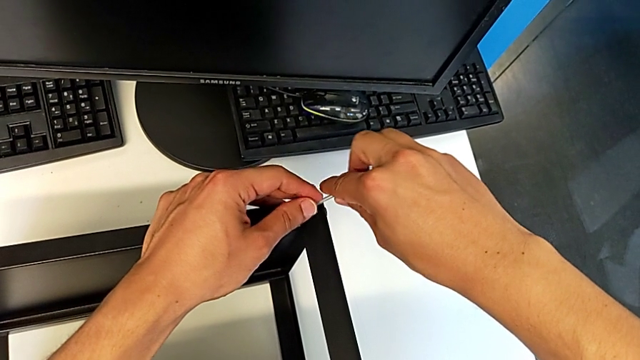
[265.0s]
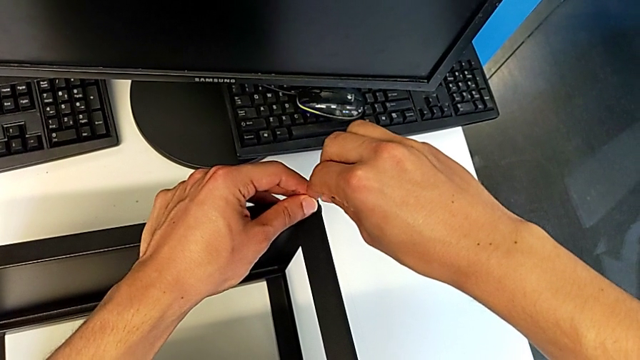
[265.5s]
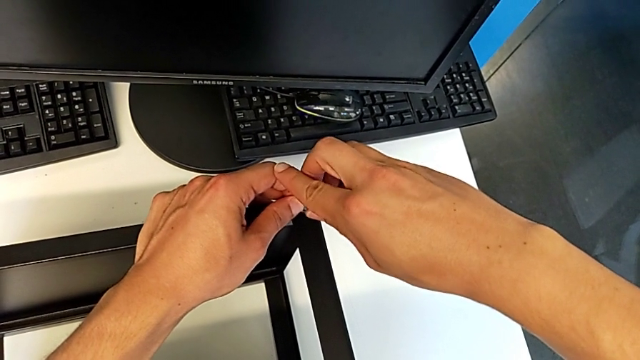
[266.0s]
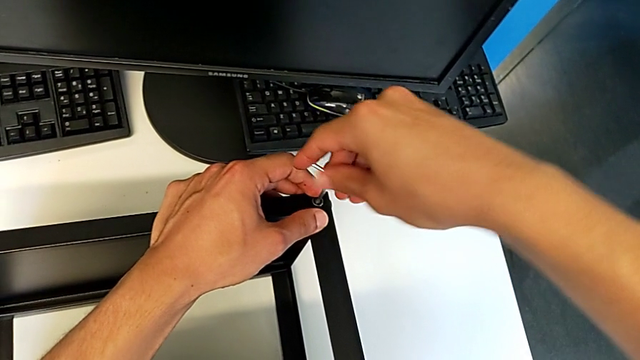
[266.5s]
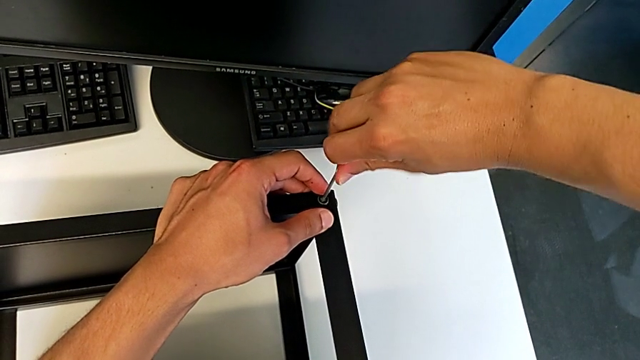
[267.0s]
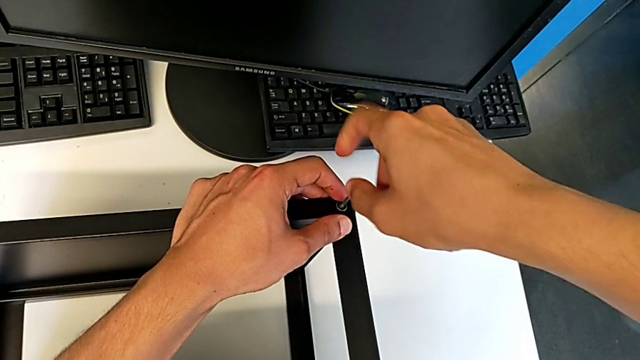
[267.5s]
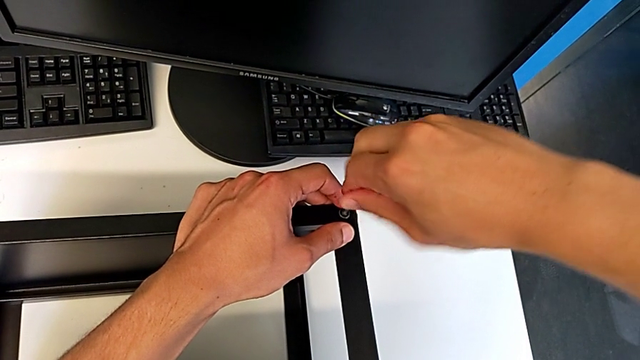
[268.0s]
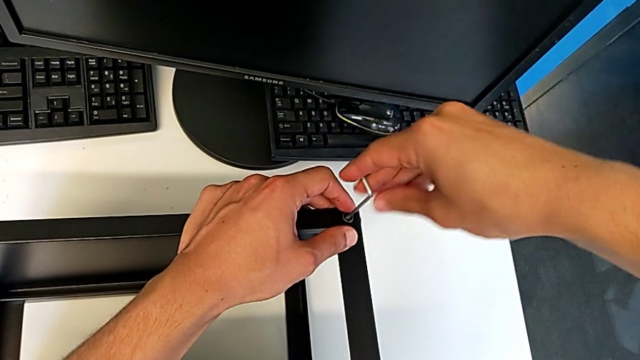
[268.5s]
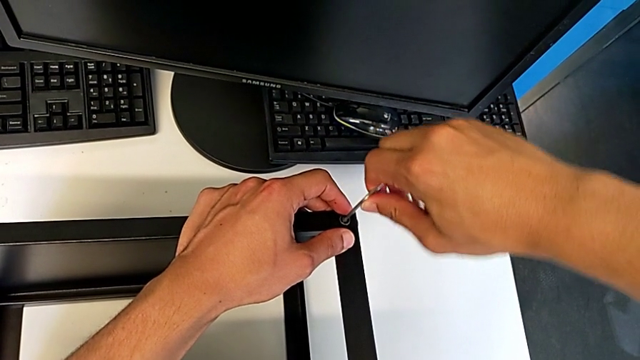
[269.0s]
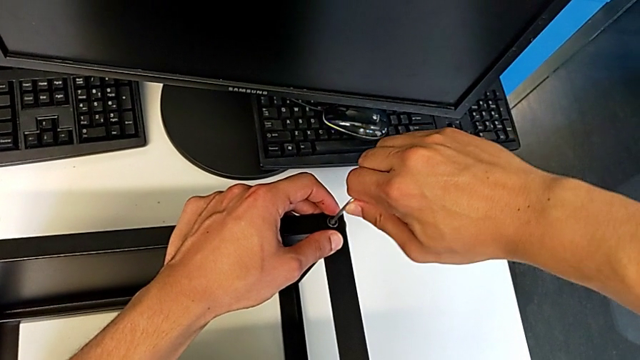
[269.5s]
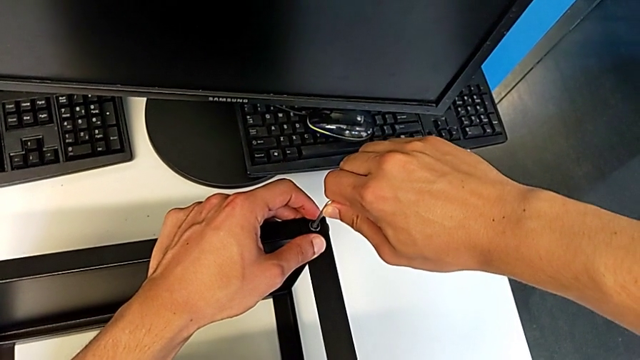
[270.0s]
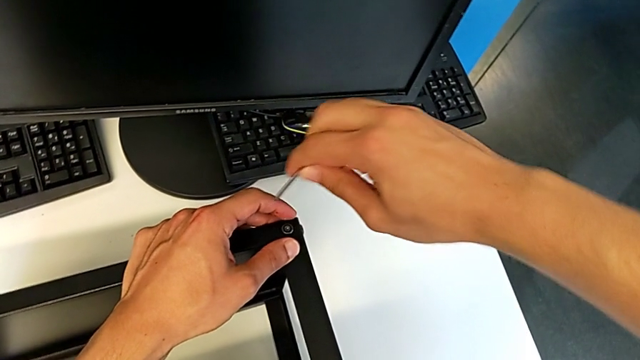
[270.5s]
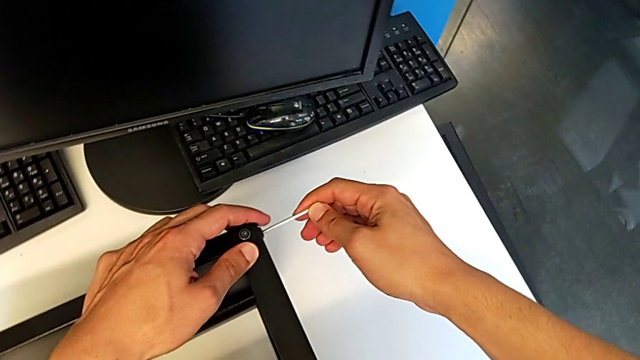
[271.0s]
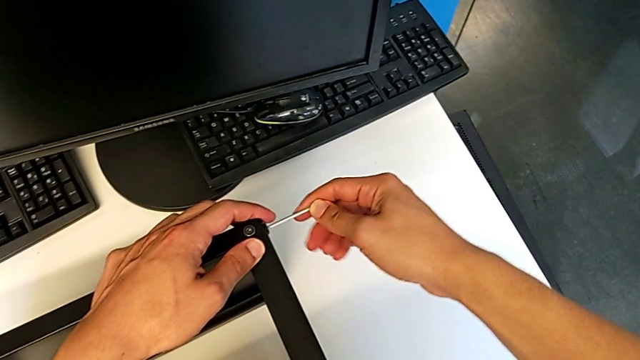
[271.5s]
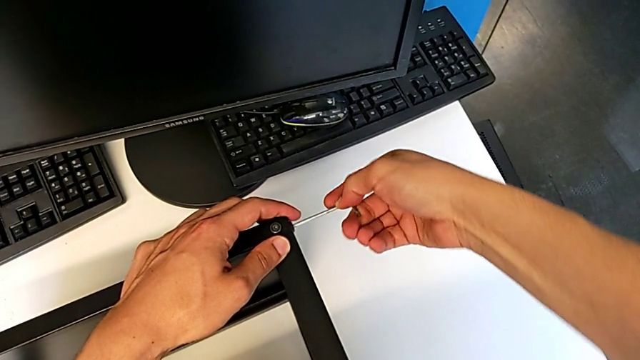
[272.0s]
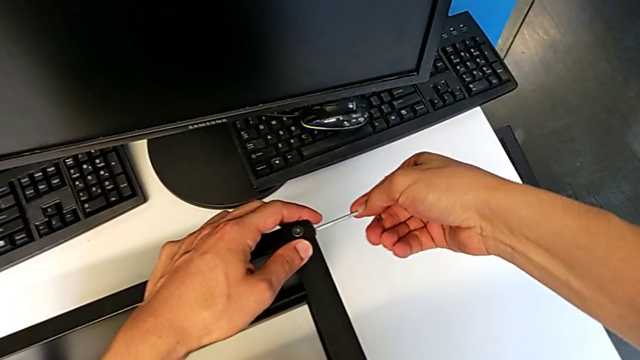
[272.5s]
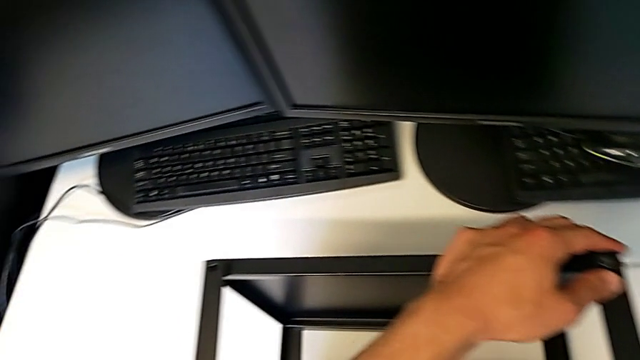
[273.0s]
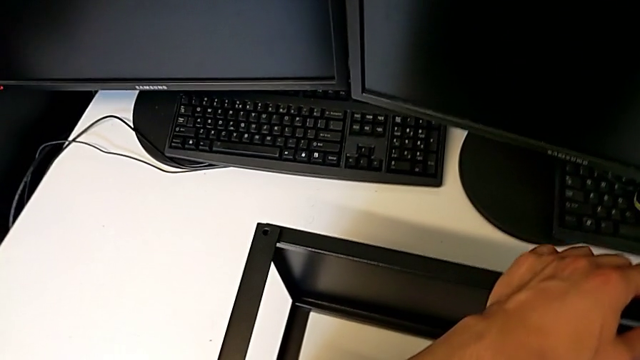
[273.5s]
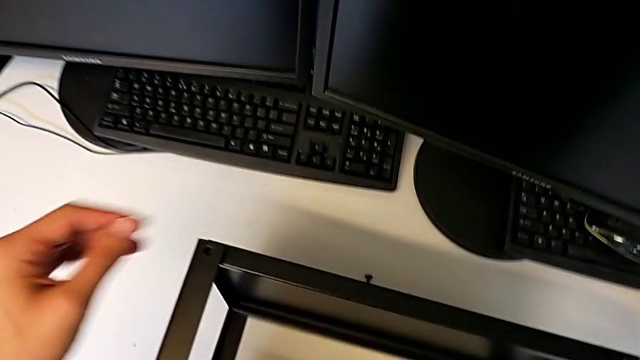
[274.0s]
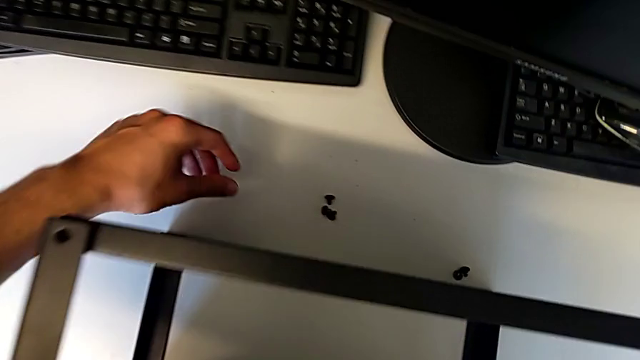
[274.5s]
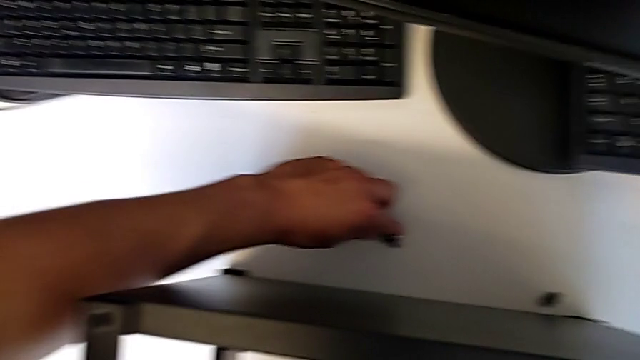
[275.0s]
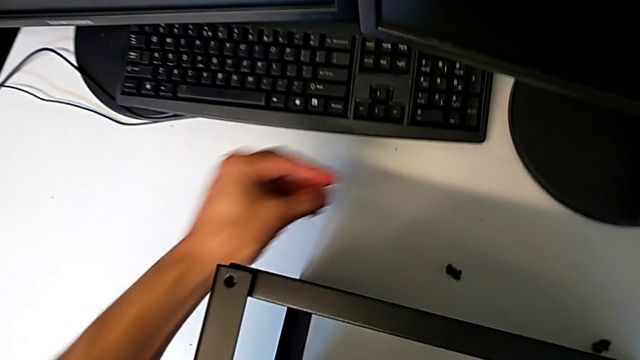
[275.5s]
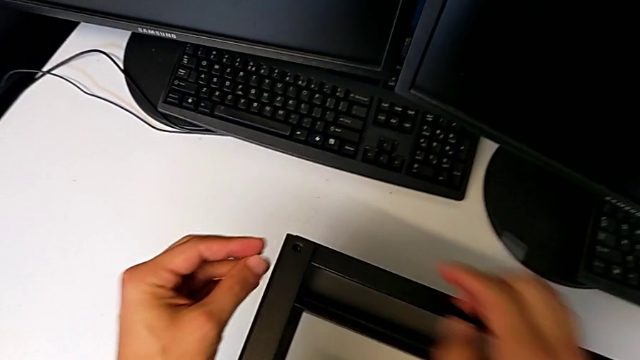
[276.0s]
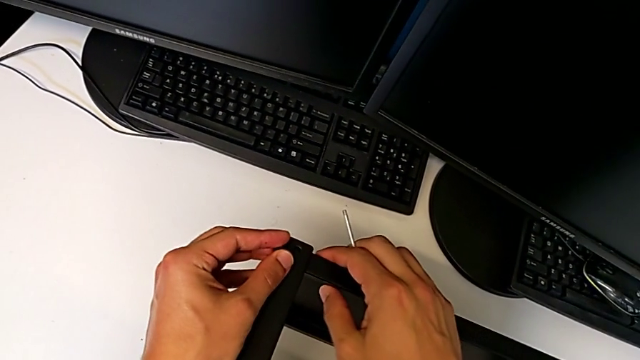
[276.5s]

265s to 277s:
The camera wearer is assembling the top table to the first leg. They keep screwing the first hex socket head, screw the second hex socket head and grab the third hex socket head.

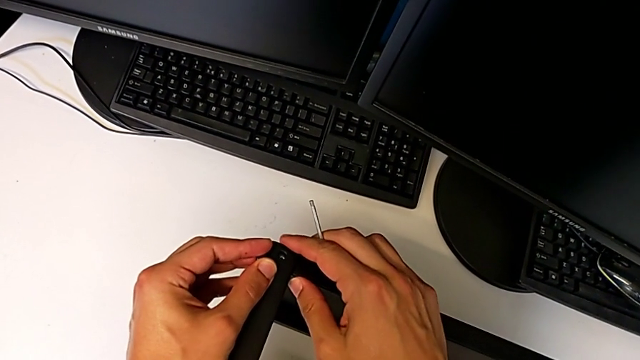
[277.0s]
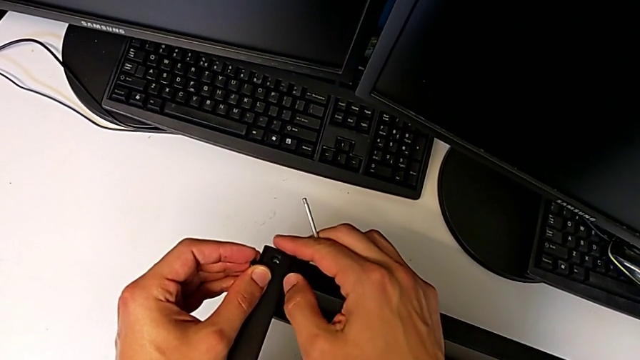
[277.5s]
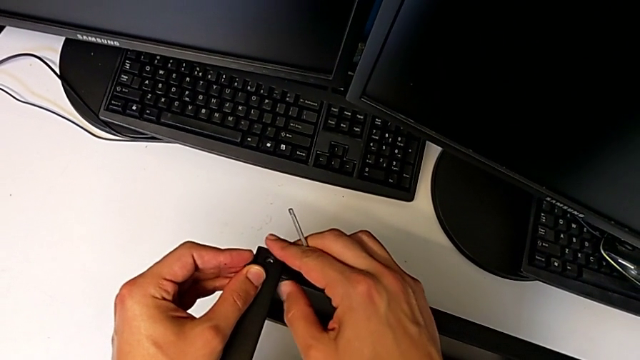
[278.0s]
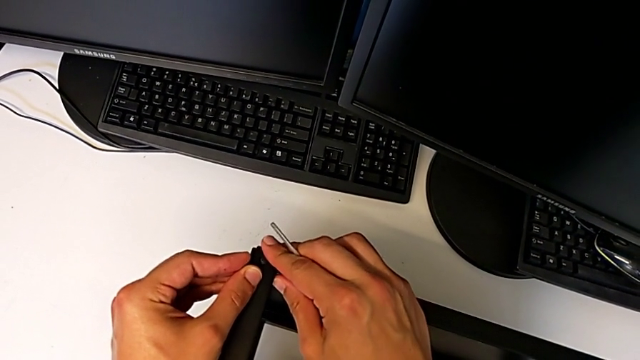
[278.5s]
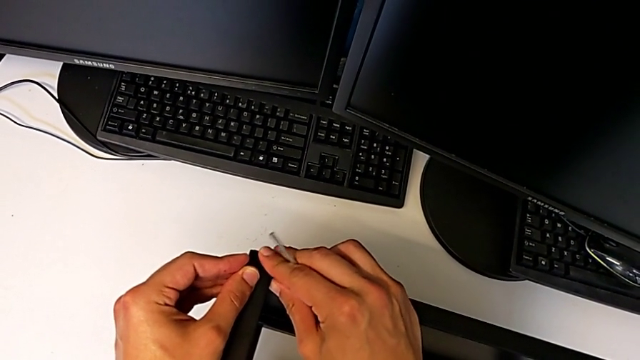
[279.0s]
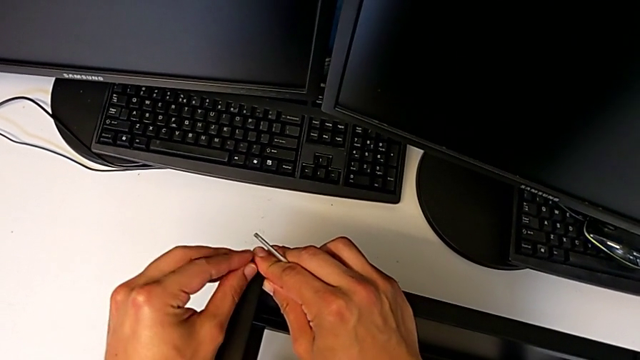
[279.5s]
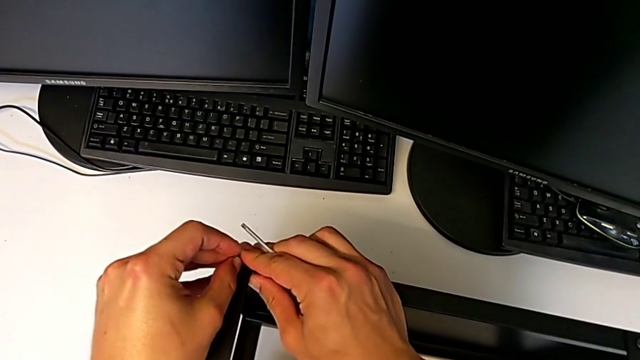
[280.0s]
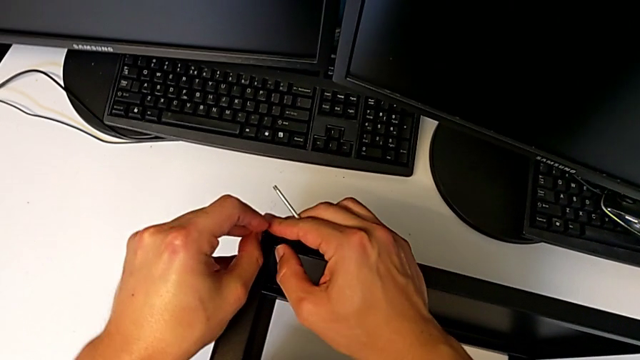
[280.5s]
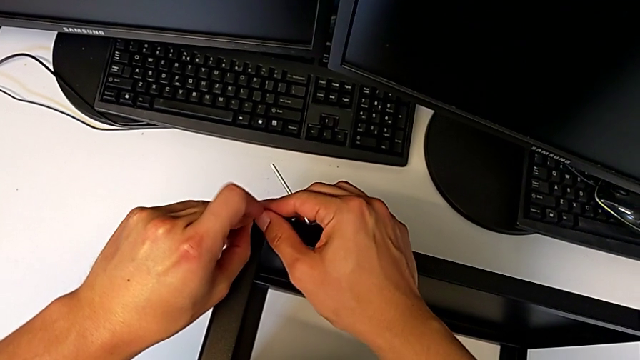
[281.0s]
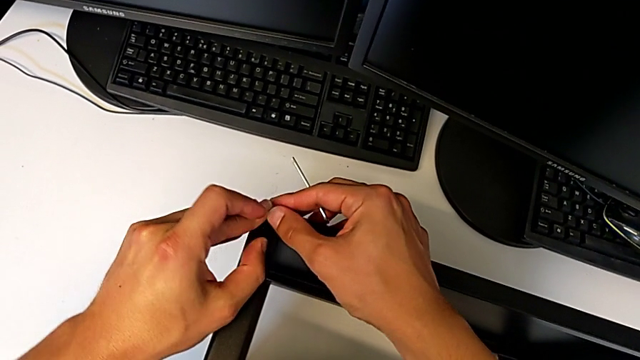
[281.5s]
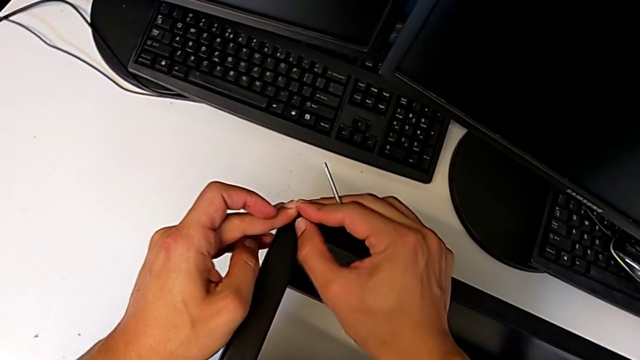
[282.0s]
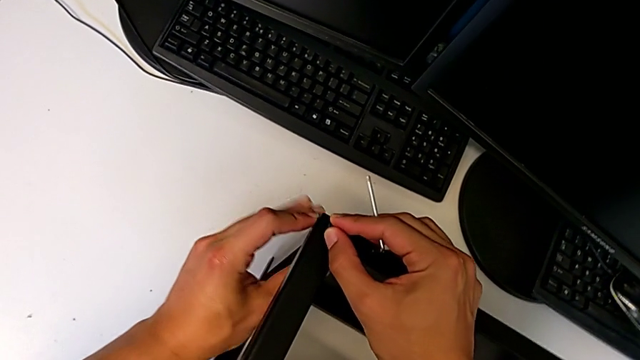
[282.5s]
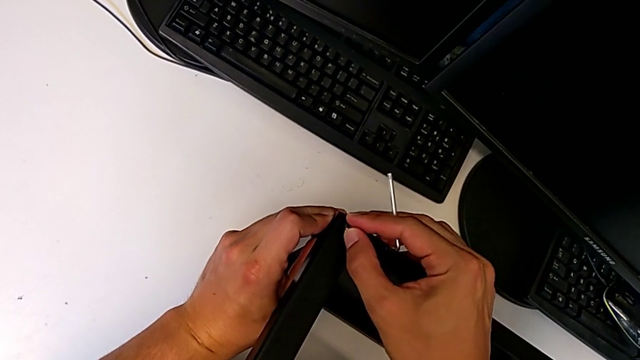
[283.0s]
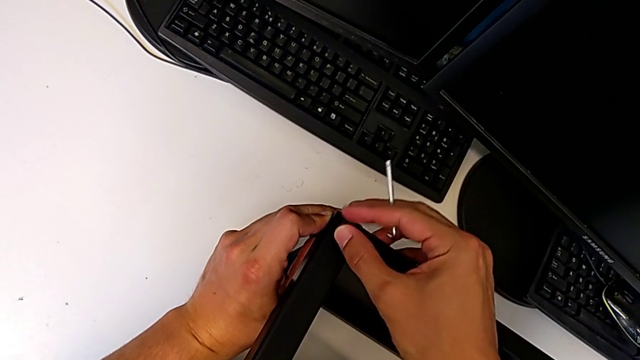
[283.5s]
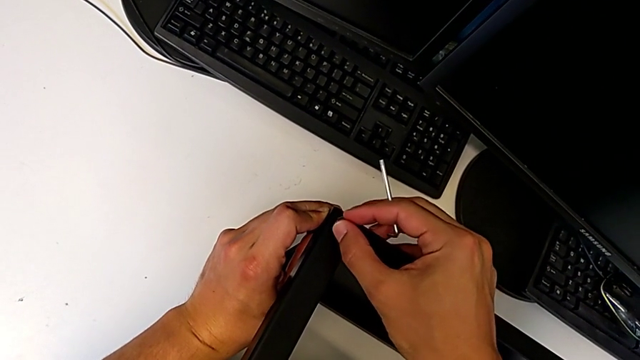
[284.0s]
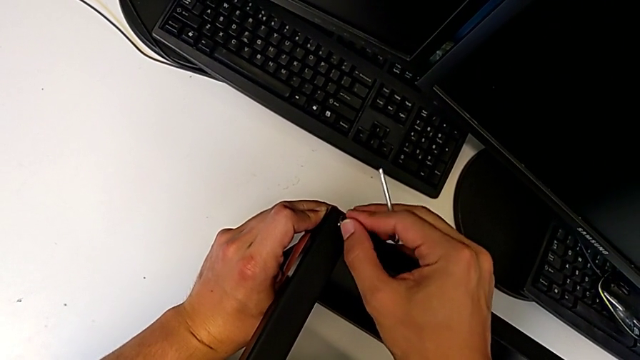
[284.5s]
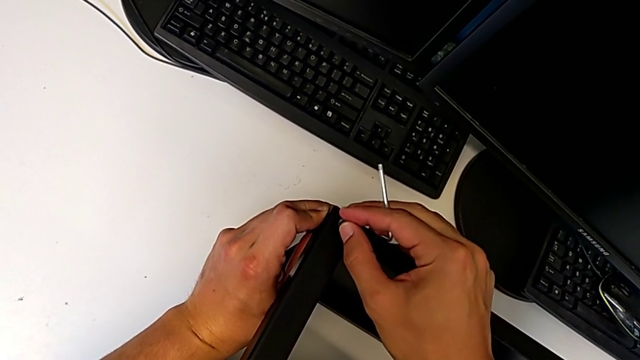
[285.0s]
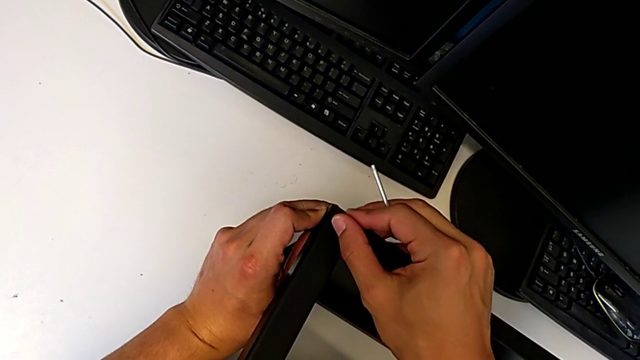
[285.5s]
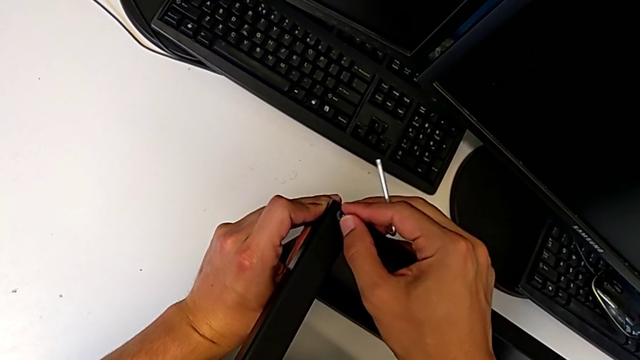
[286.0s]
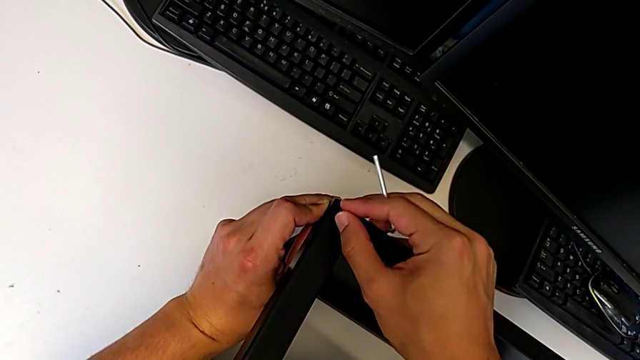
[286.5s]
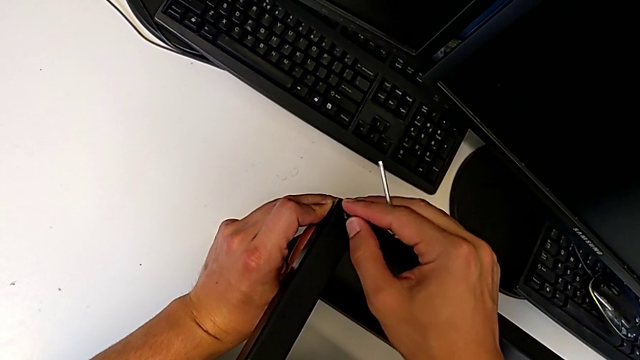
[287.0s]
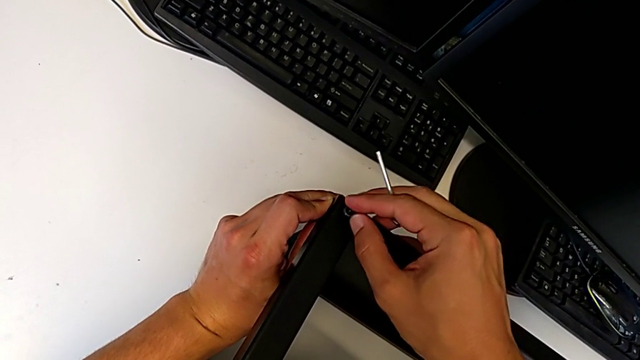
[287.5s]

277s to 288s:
The camera wearer is assembling the top table to the first leg. They insert the hex socket head and begin to screw it.
